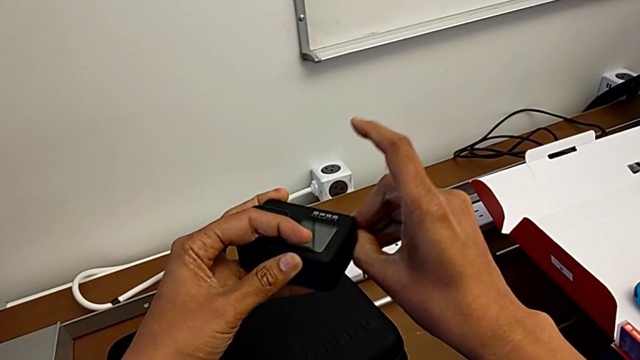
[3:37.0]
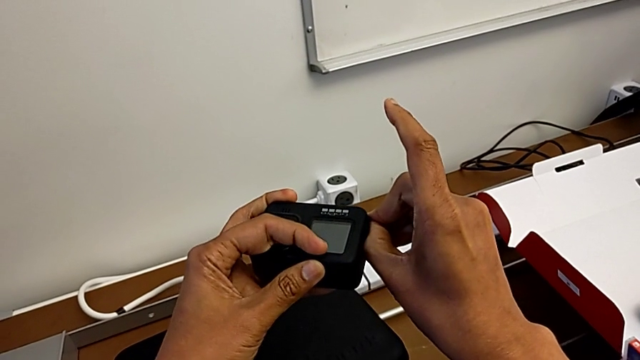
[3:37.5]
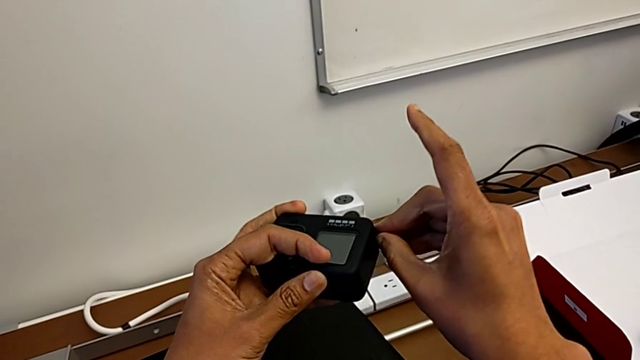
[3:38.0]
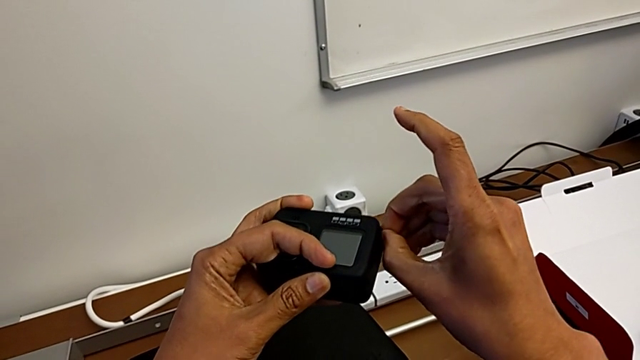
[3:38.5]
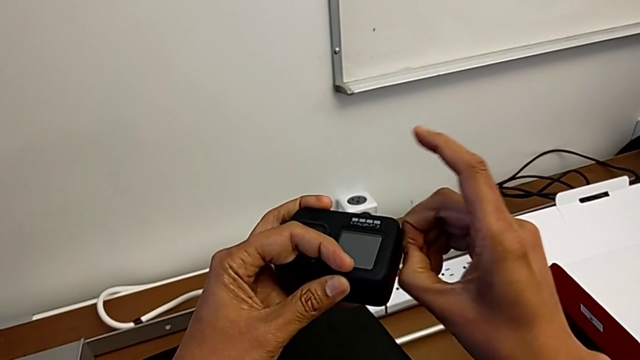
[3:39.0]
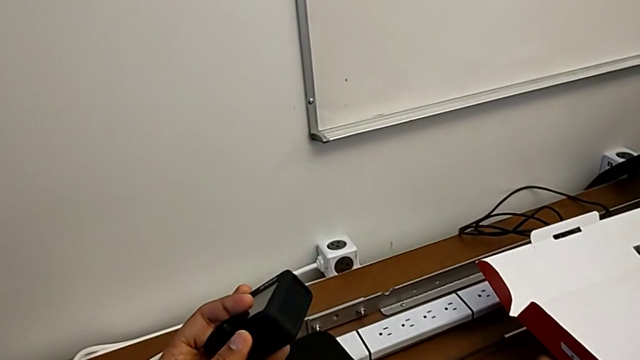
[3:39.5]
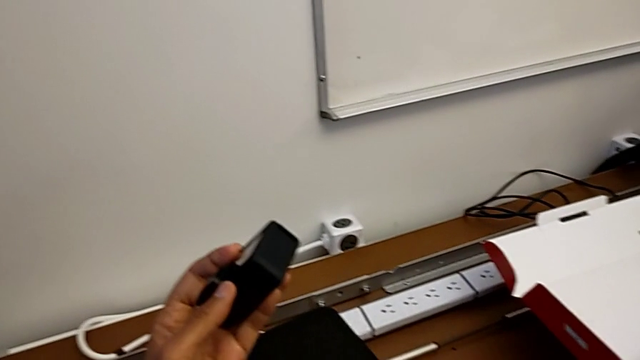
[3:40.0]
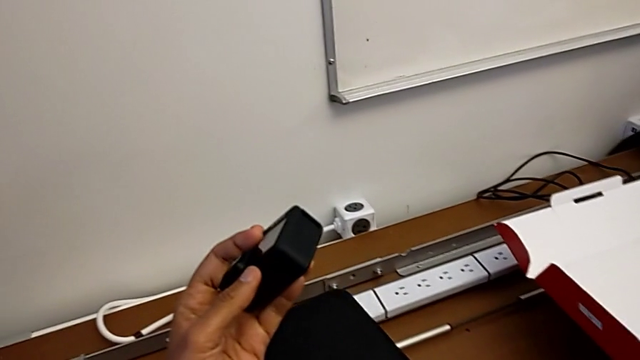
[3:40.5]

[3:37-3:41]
The camera wearer is changing the battery of the GoPro. They press the battery door.
